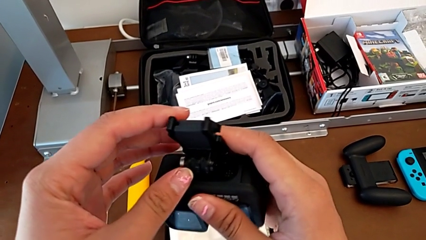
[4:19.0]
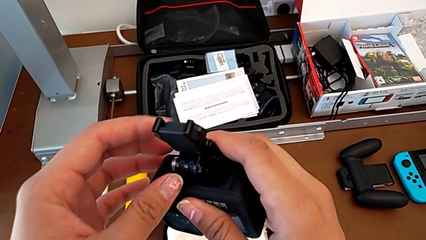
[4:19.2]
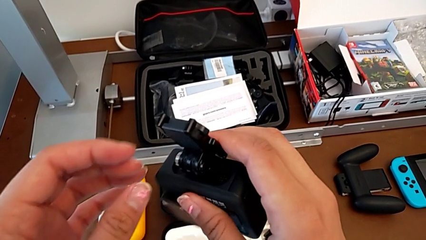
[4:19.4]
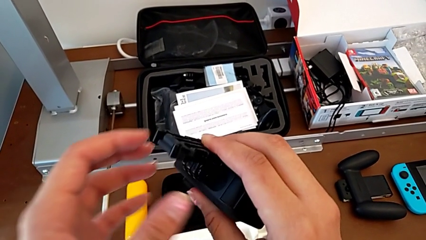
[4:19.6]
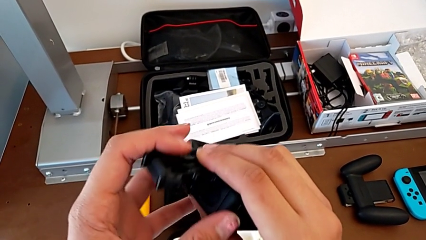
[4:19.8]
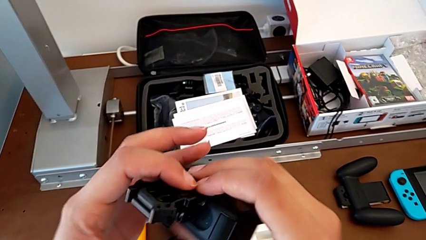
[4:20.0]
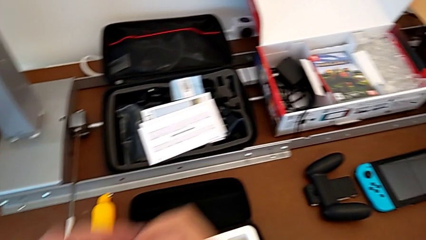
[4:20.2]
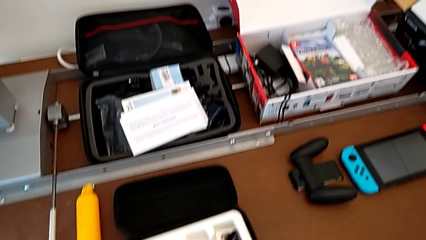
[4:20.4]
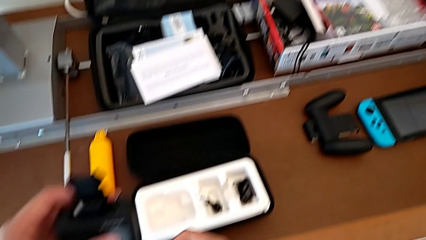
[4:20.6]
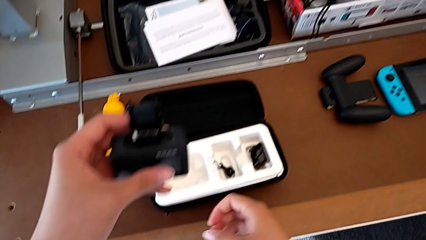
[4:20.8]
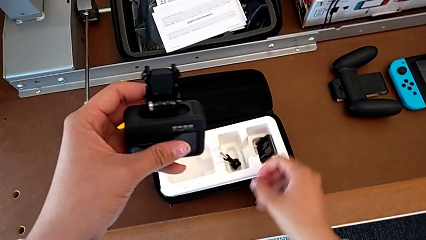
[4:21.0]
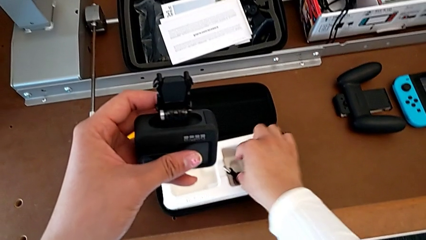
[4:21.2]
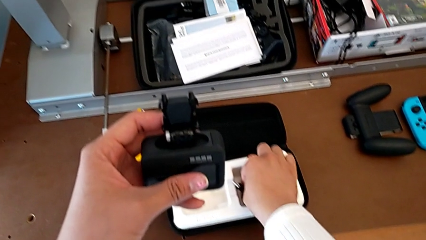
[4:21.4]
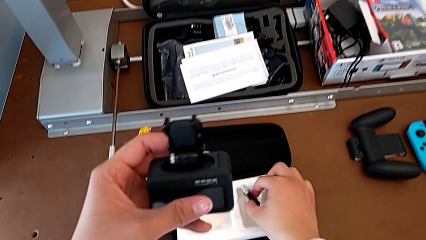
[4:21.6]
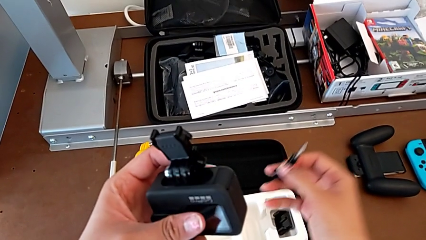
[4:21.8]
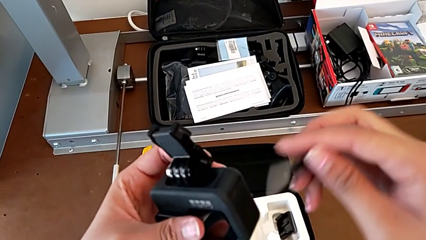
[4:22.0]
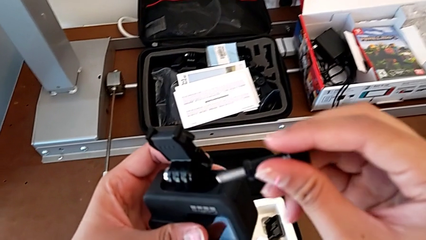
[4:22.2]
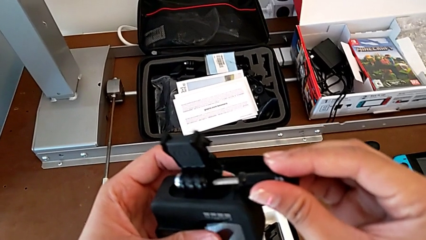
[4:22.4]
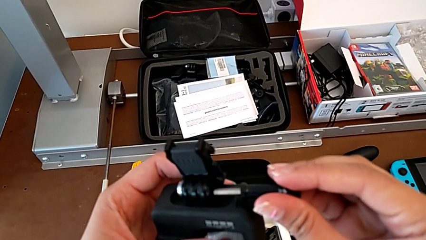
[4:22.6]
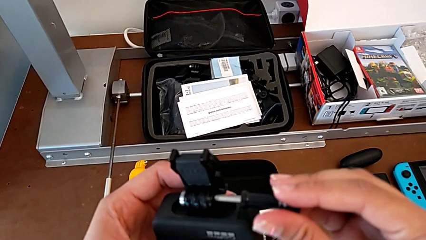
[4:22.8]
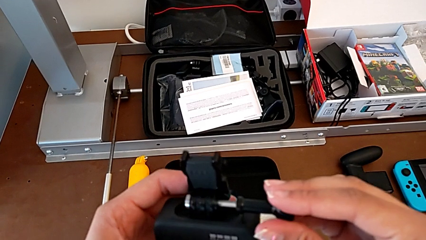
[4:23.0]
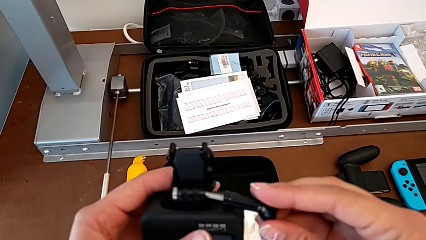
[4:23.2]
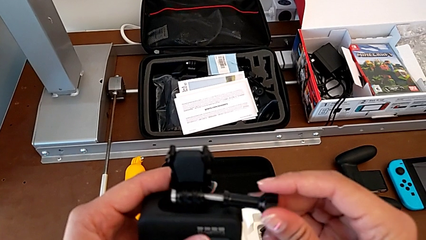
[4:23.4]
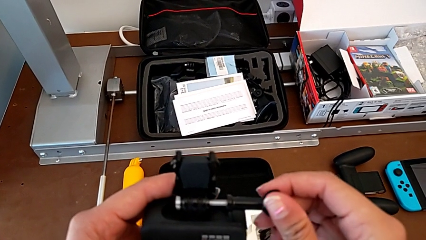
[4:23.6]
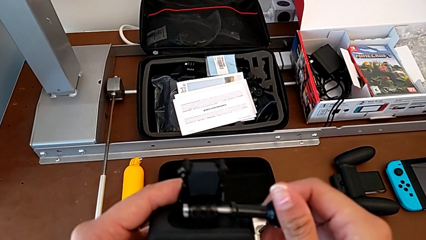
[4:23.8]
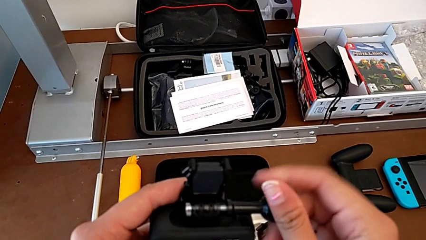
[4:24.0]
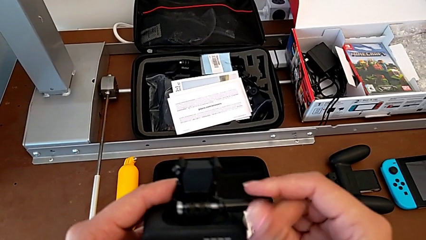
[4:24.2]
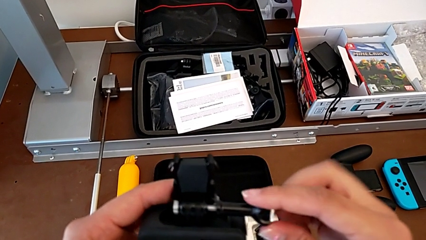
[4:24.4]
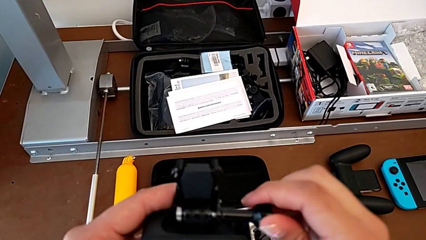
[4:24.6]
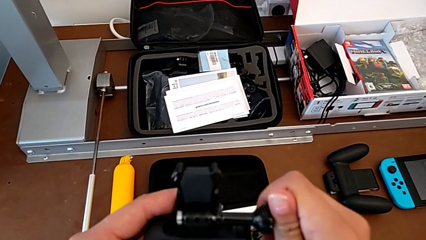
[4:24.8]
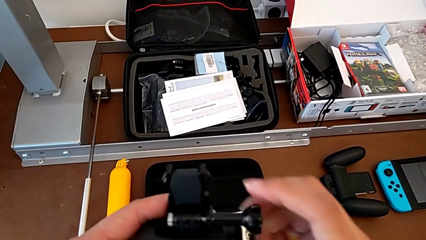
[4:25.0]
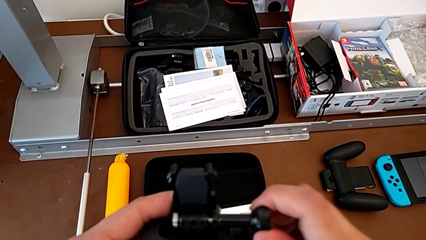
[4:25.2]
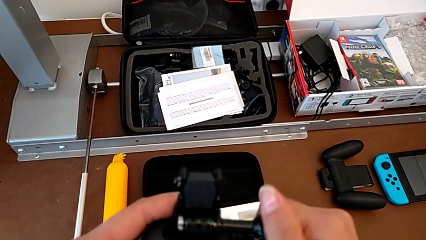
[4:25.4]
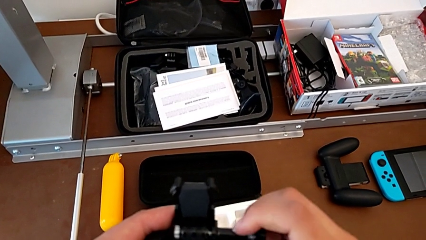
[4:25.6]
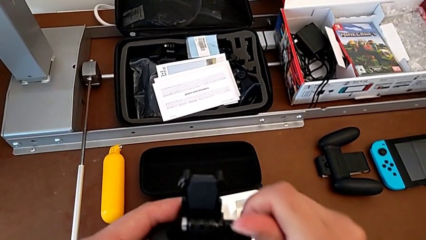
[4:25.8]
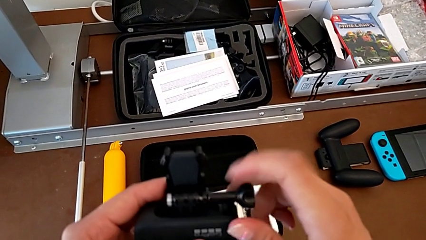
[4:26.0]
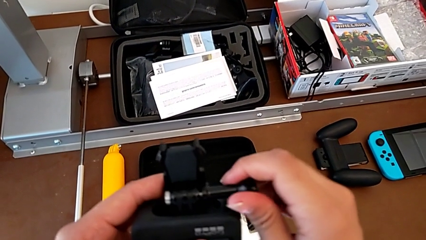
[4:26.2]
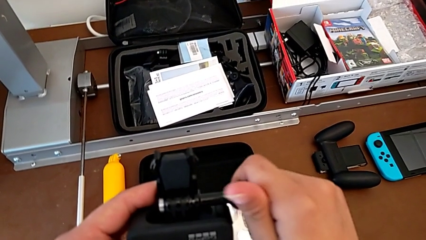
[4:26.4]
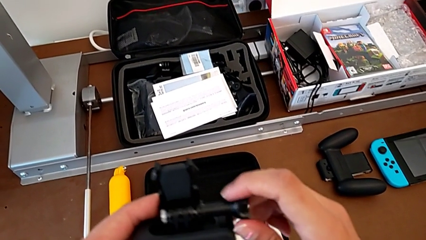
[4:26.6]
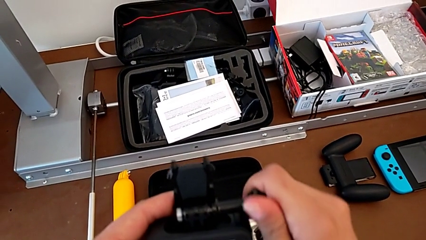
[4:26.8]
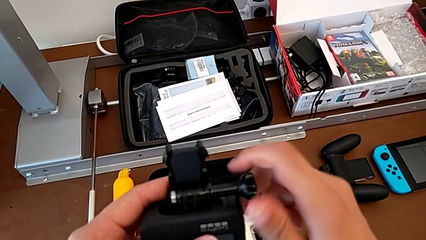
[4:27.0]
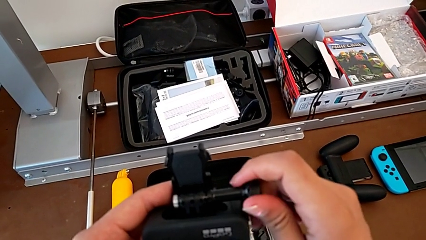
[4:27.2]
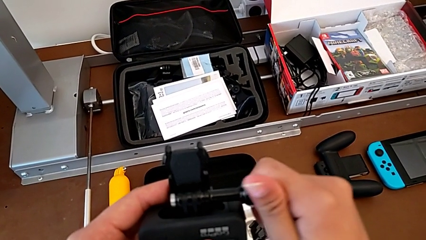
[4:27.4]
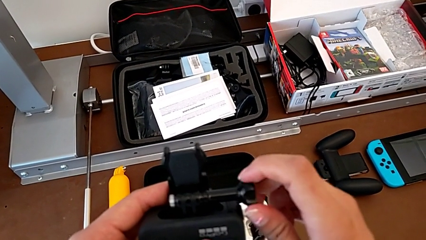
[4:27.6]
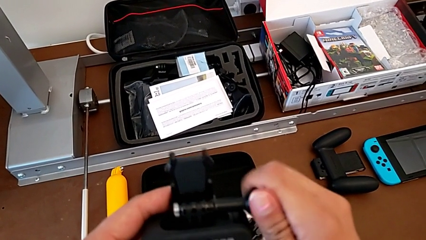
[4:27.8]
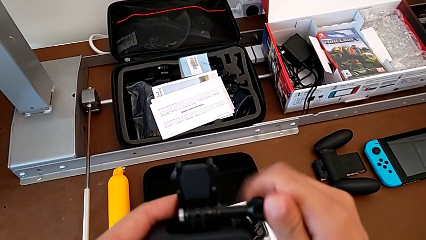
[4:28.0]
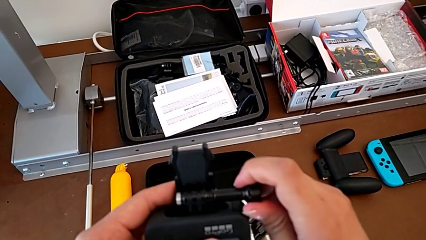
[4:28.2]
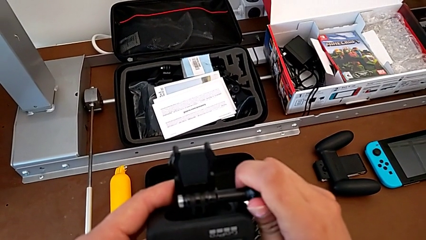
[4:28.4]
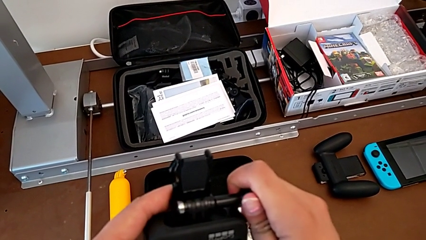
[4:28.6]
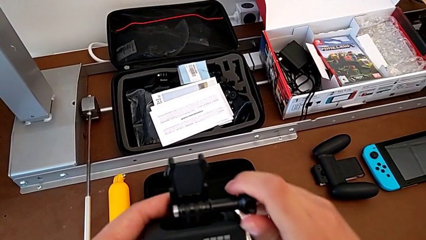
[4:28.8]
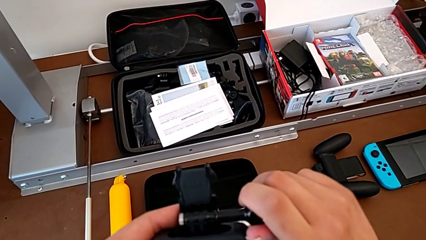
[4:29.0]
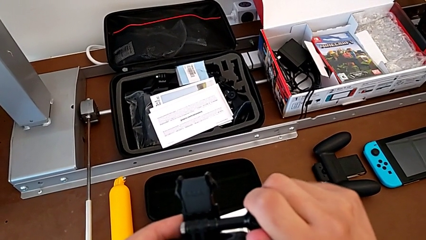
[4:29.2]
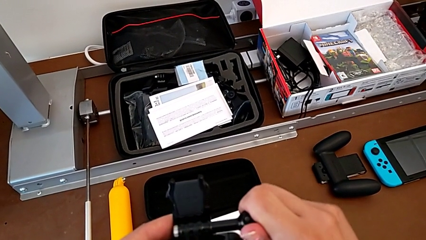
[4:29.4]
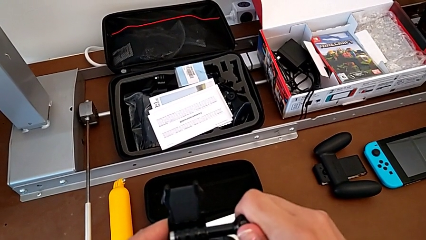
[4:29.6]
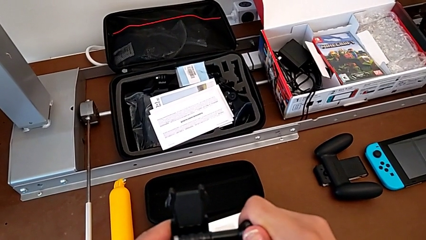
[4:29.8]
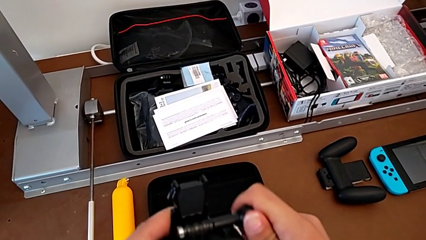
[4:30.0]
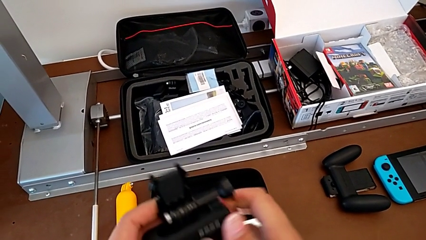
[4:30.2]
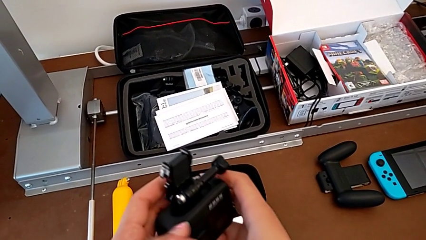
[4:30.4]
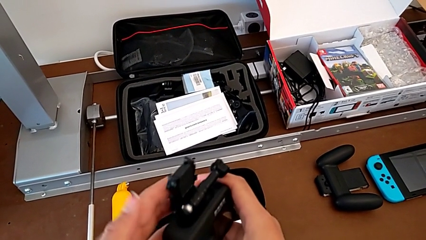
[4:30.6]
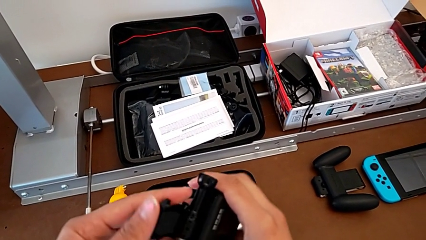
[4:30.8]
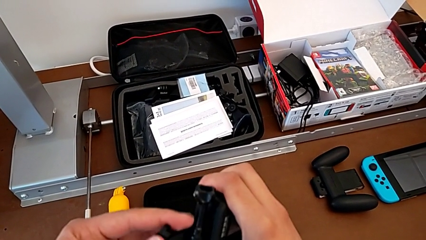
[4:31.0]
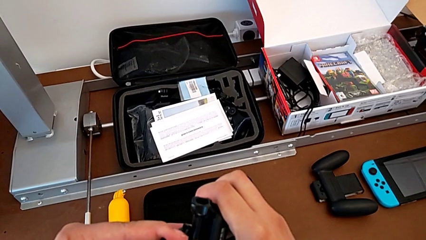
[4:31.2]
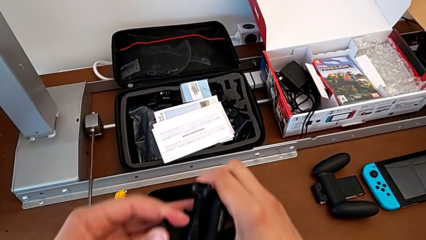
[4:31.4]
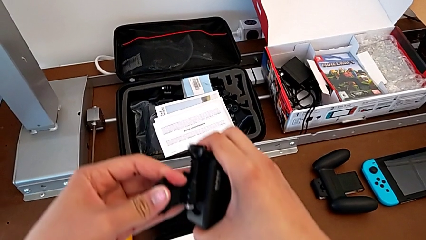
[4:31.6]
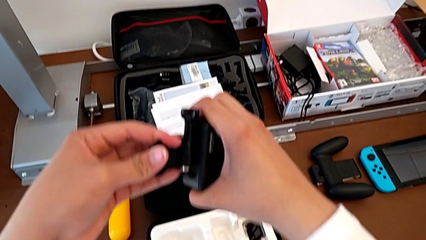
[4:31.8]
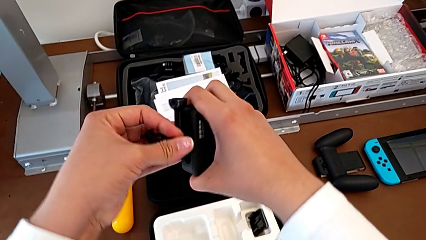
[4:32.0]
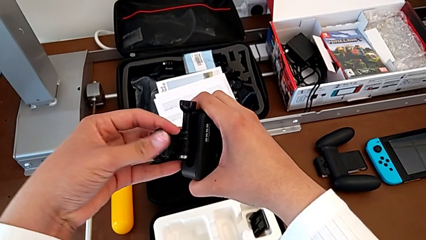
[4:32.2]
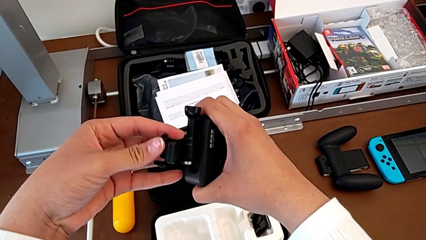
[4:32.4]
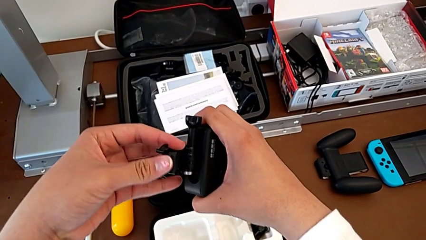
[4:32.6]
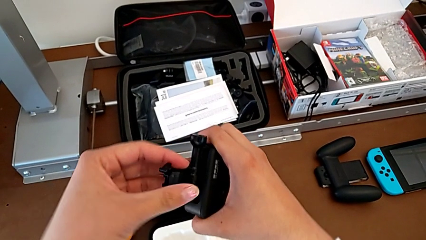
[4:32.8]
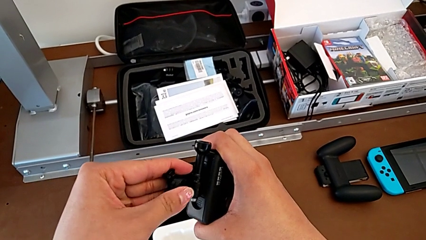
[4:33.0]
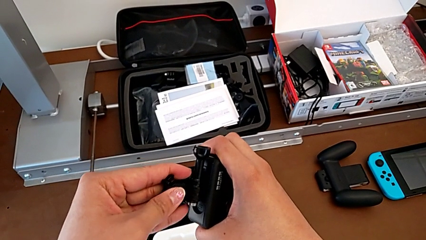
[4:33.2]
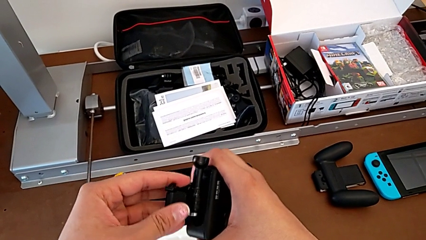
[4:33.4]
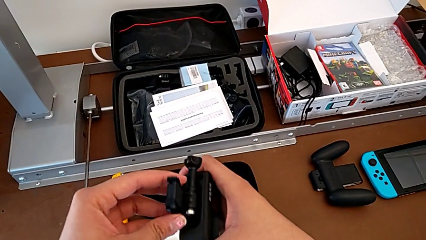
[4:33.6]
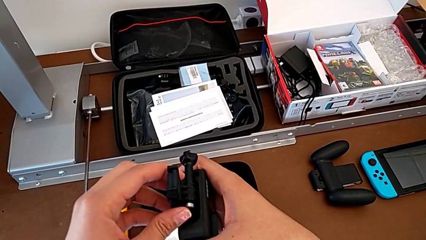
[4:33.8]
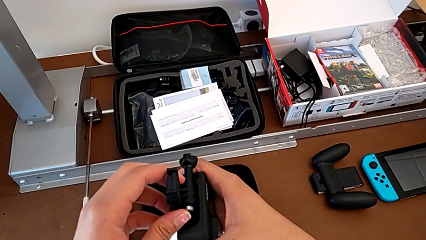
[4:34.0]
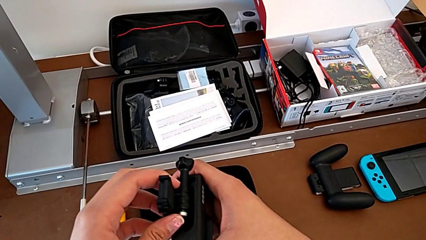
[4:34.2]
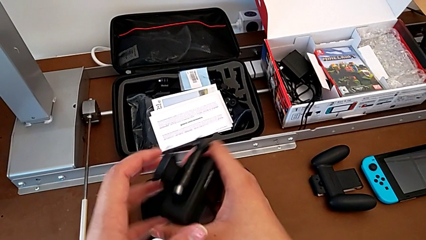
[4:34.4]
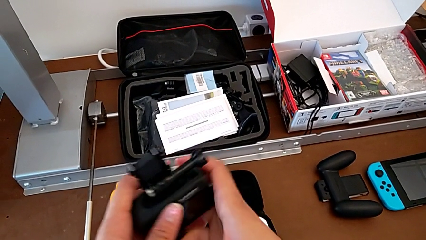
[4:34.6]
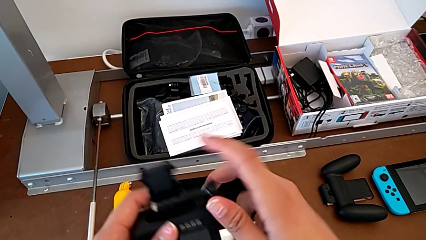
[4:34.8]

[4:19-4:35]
The camera wearer is attaching the strap to the GoPro. They grab the screw, lift it, insert it, screw it and begin to inspect the strap.
